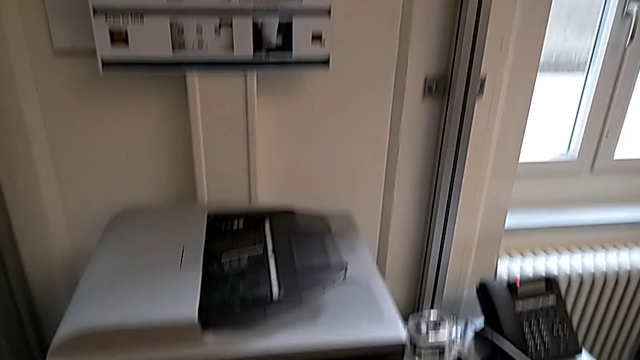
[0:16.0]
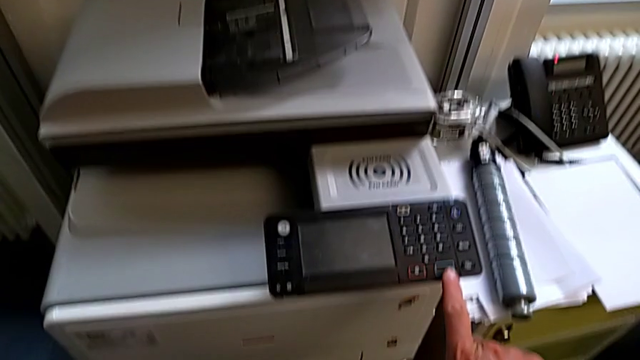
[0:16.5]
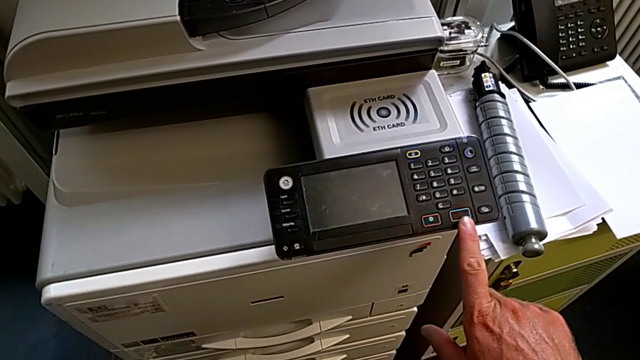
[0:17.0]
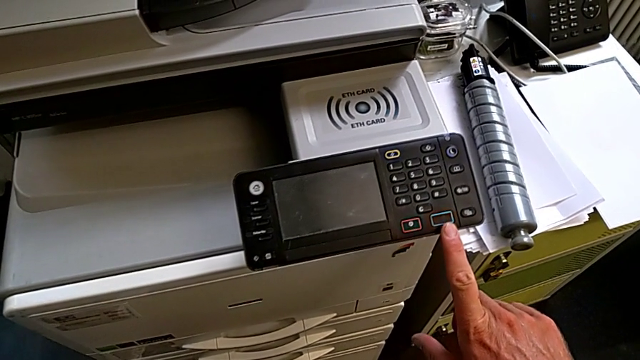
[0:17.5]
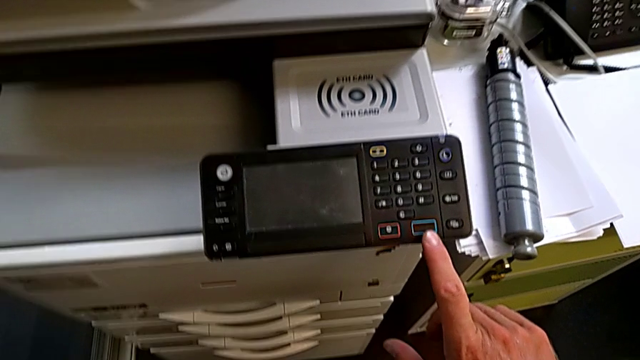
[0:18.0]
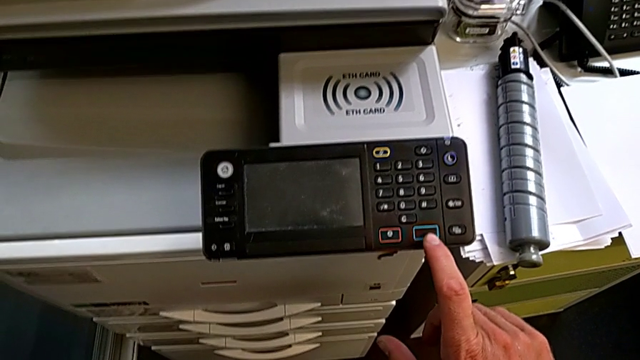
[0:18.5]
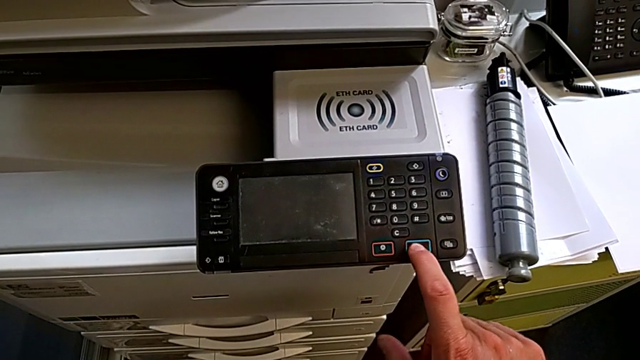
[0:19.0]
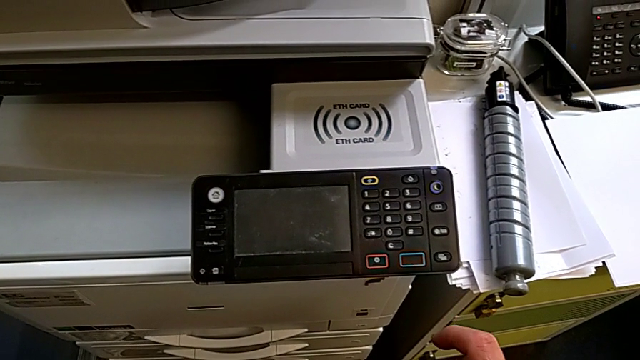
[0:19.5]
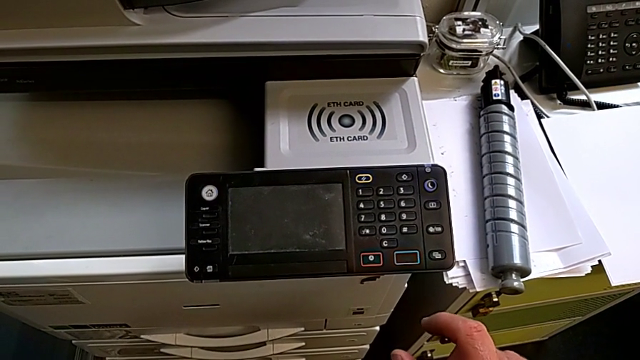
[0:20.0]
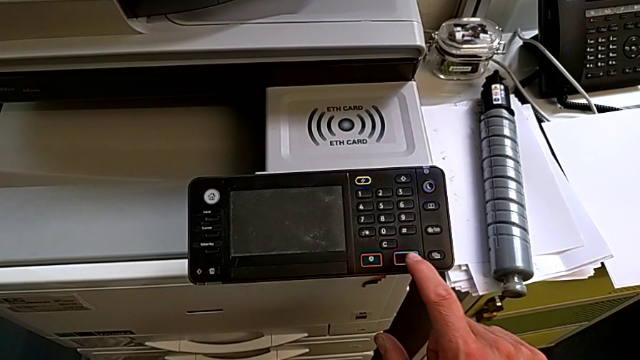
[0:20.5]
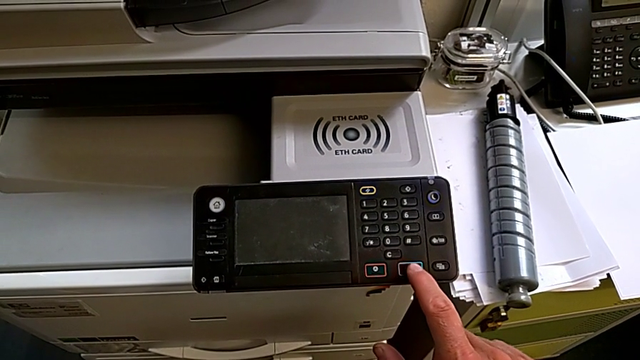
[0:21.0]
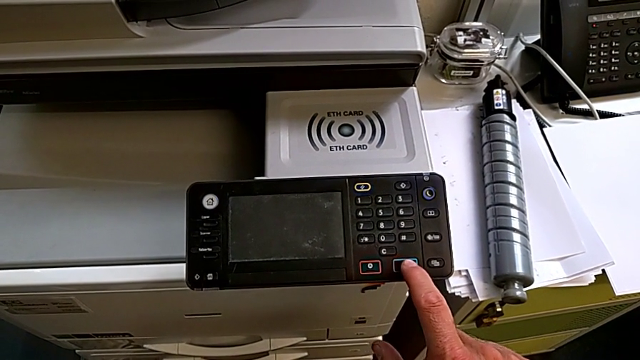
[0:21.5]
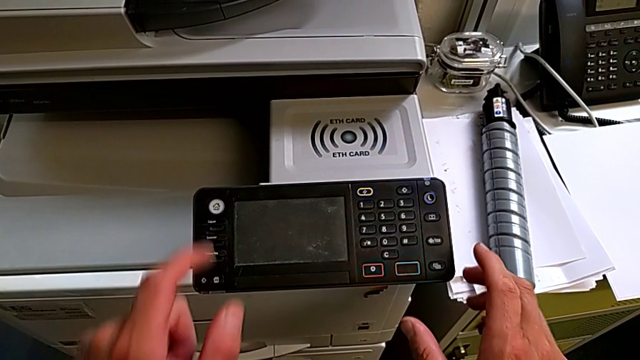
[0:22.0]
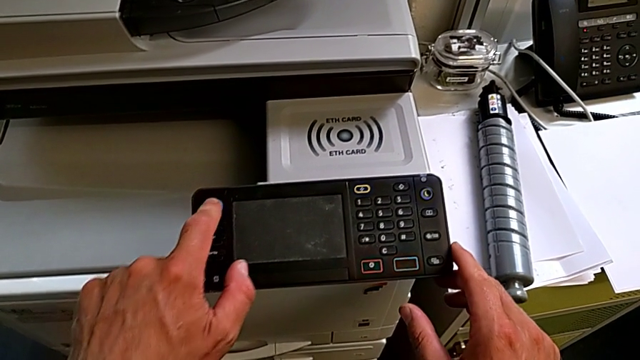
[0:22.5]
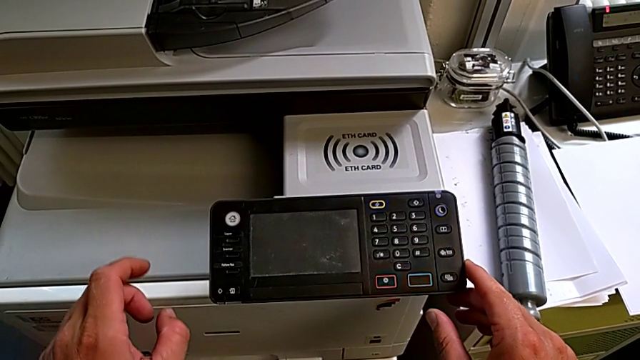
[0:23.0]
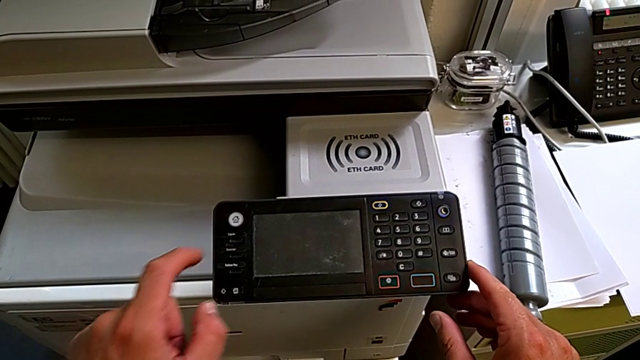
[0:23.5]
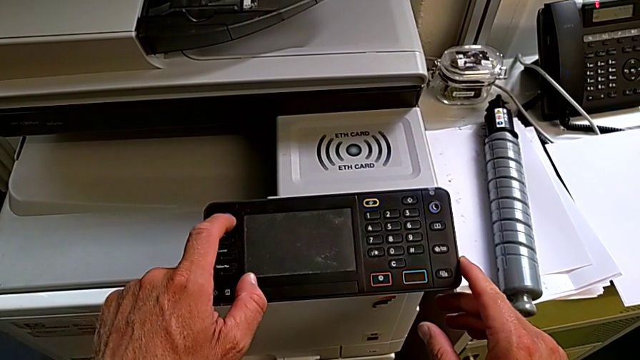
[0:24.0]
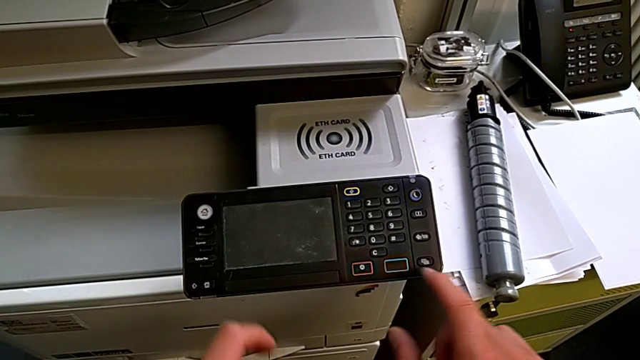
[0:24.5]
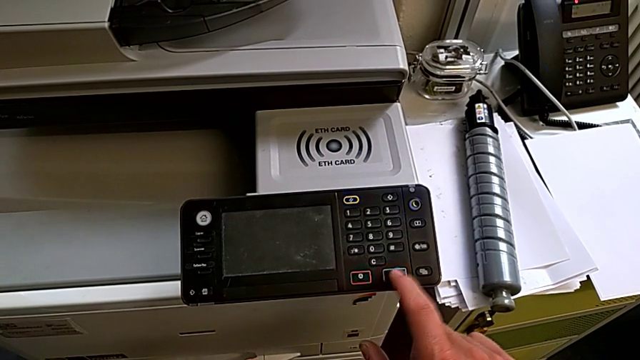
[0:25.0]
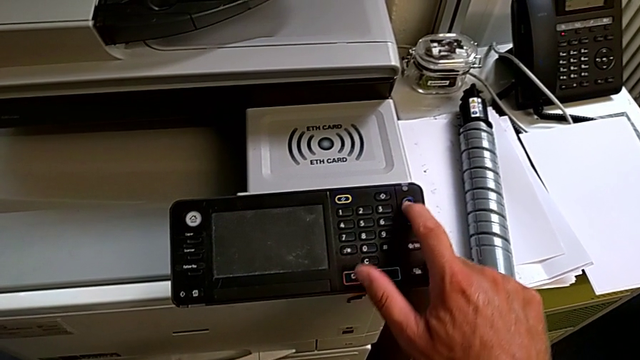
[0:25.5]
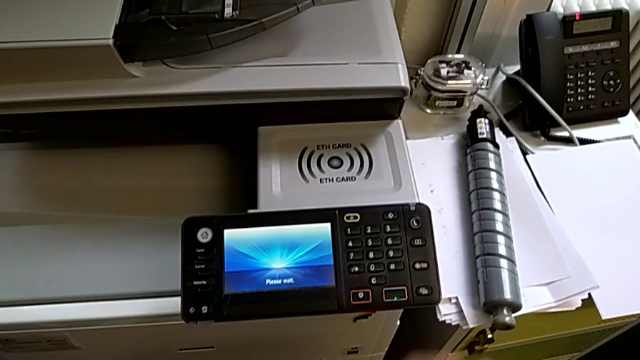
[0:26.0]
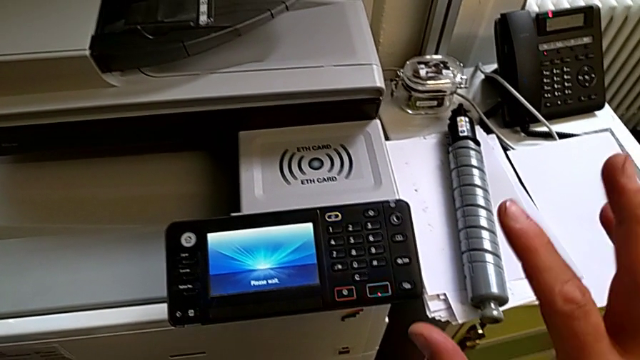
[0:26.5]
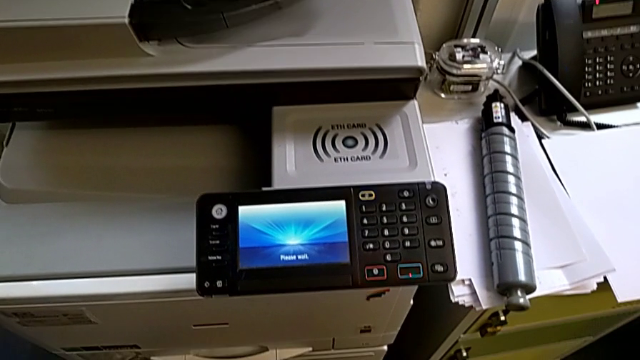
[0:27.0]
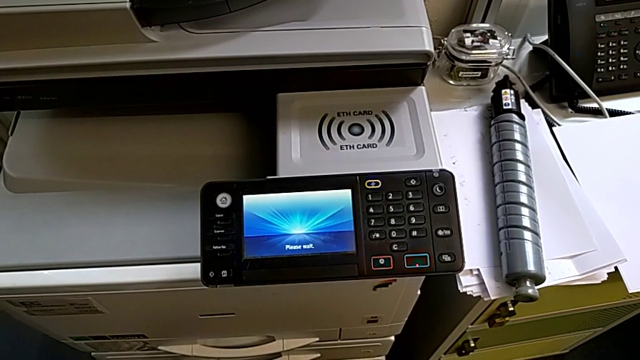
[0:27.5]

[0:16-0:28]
The camera wearer is turning on the printer. They wrongly touch the blue button and press the button four times, and they press the purple button.

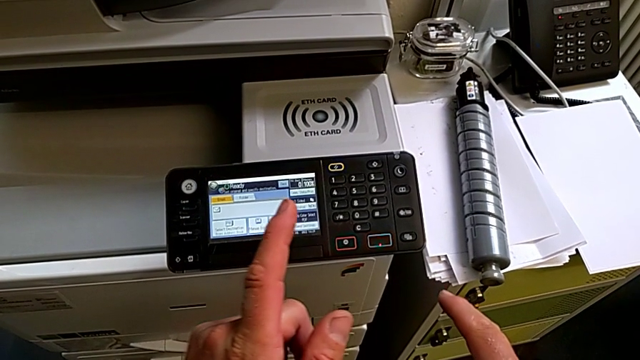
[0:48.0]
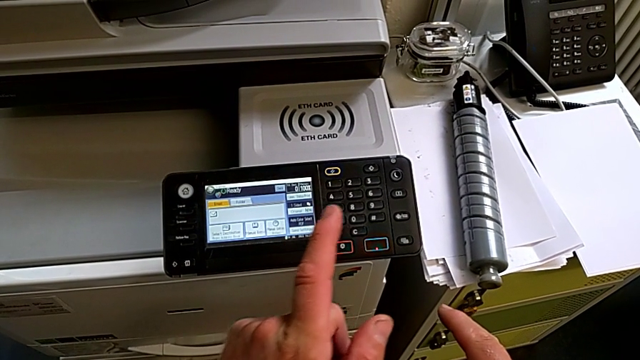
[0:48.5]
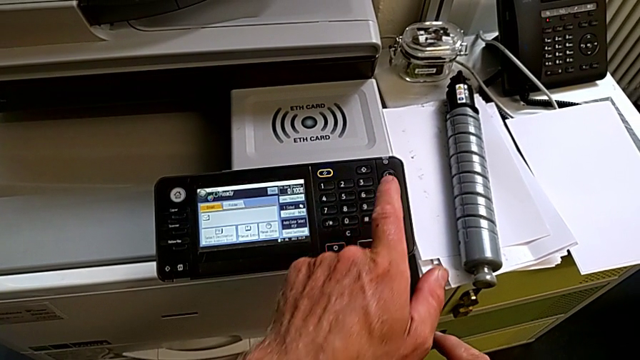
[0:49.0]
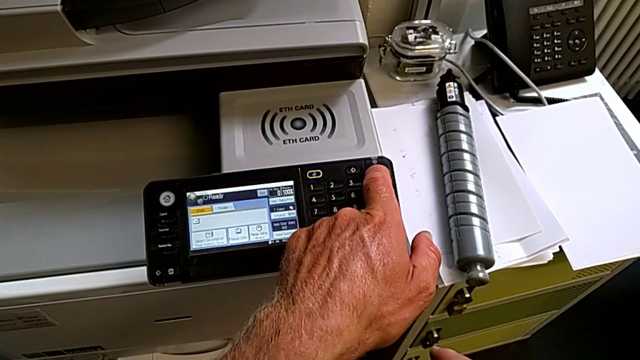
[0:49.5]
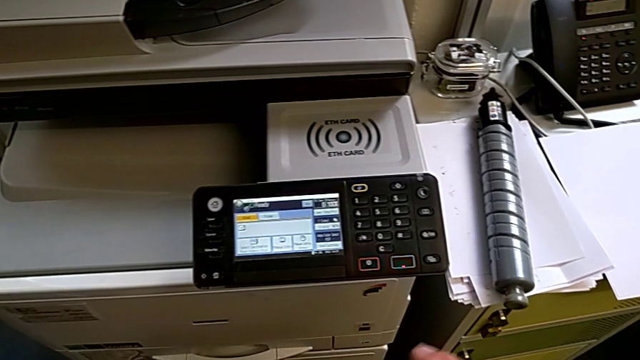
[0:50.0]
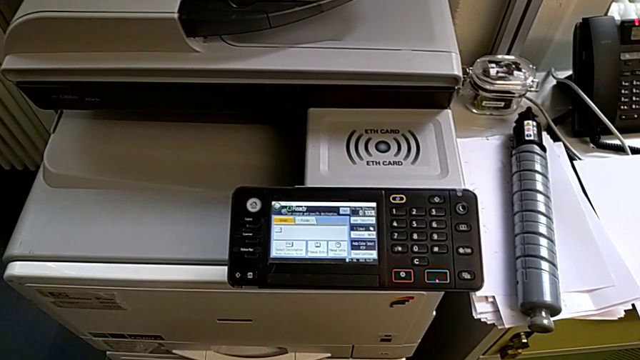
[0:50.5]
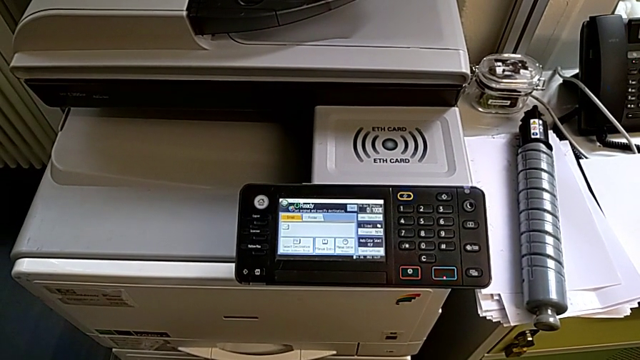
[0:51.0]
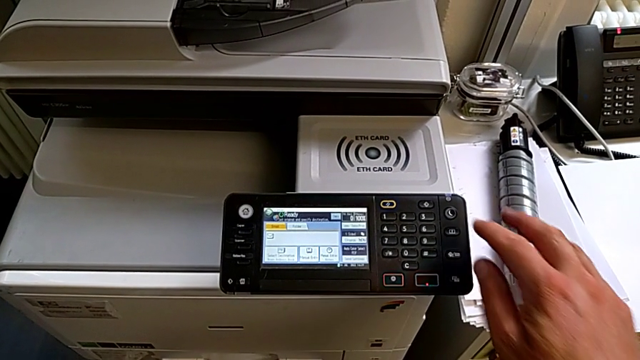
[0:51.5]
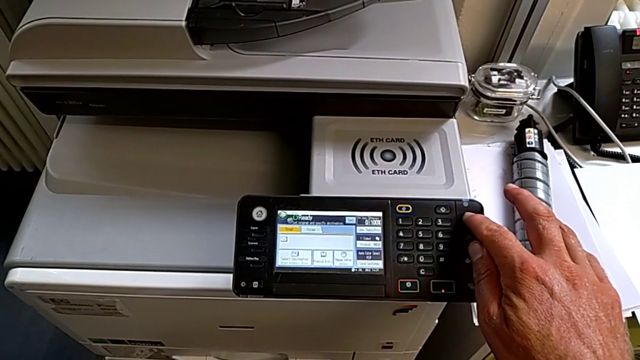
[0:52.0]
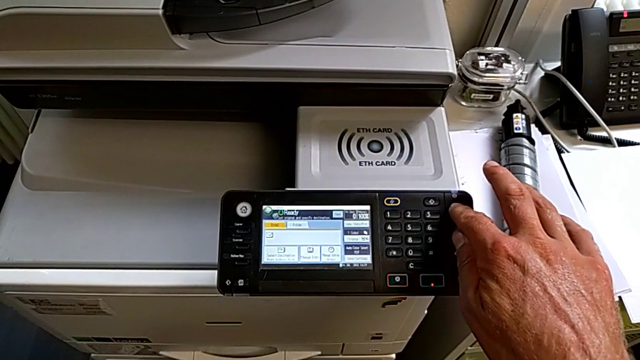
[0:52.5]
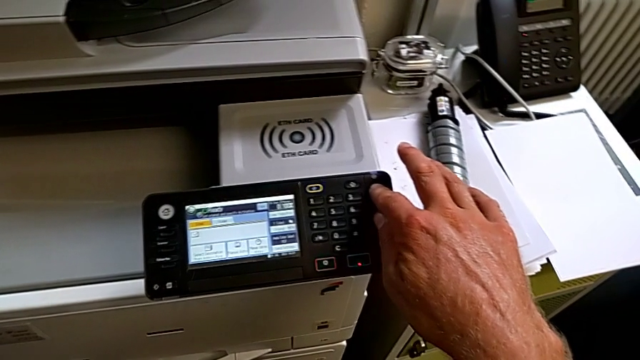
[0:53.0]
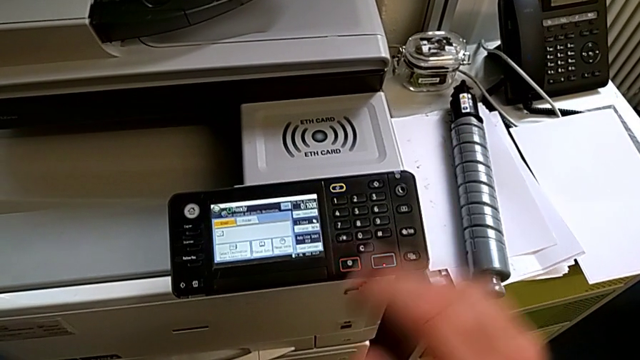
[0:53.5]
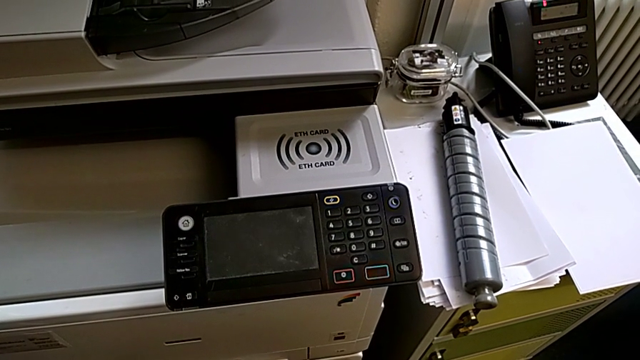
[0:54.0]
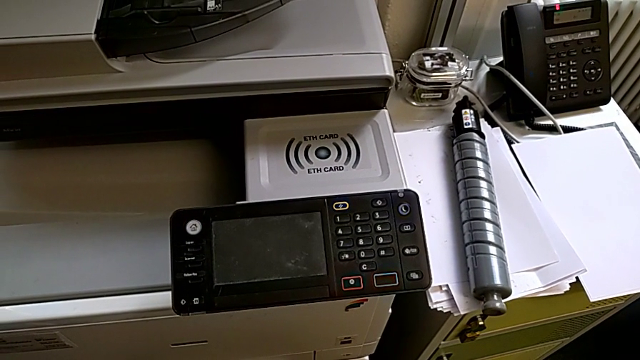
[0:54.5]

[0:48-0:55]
The camera wearer turns off the printer. They wrongly press the purple button, pressing the button fast, and they press the purple button.

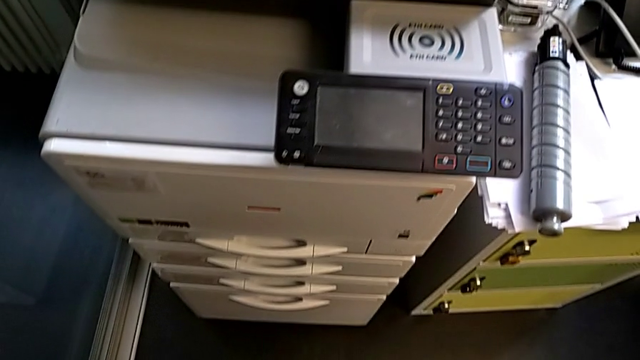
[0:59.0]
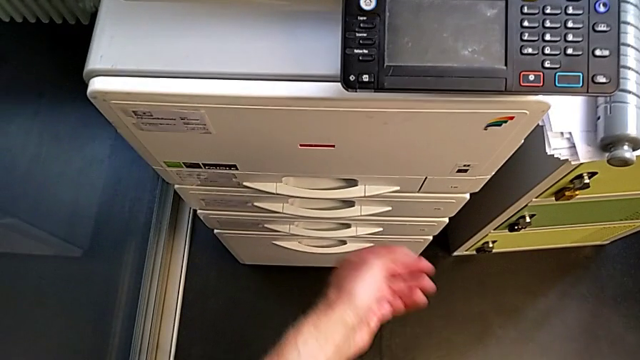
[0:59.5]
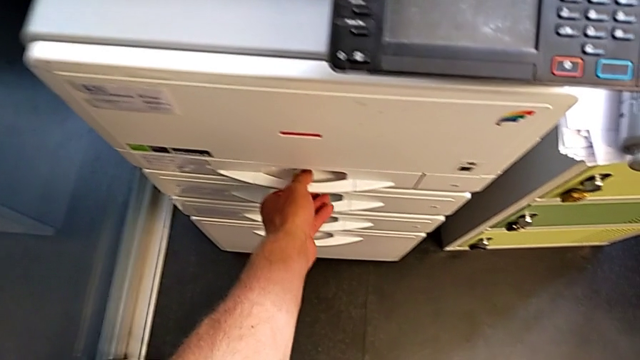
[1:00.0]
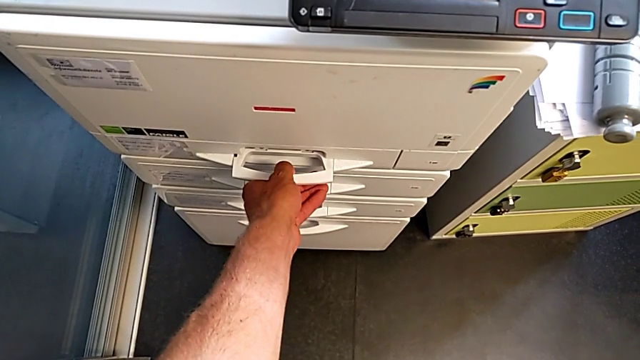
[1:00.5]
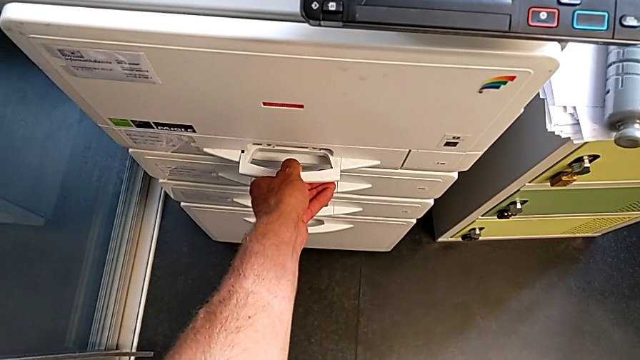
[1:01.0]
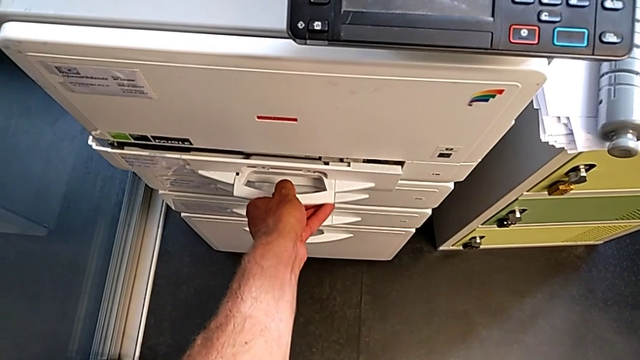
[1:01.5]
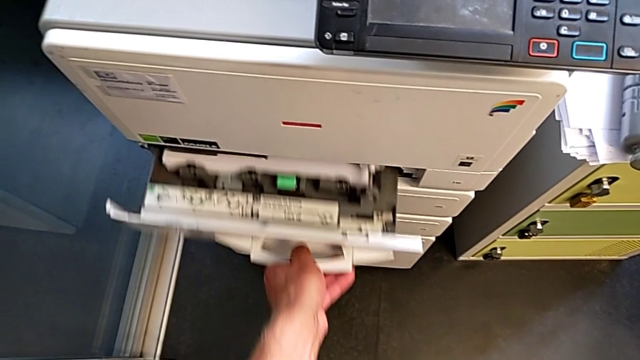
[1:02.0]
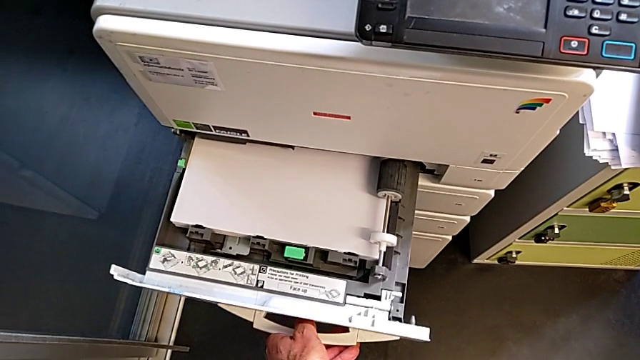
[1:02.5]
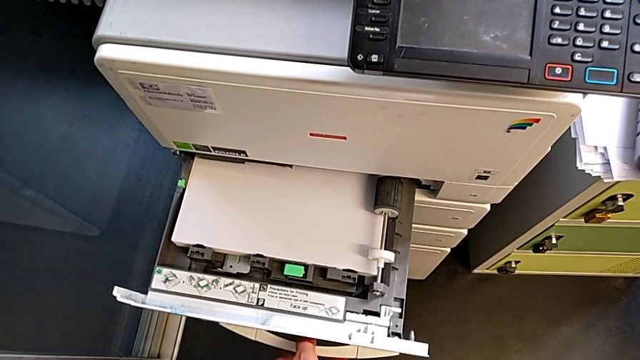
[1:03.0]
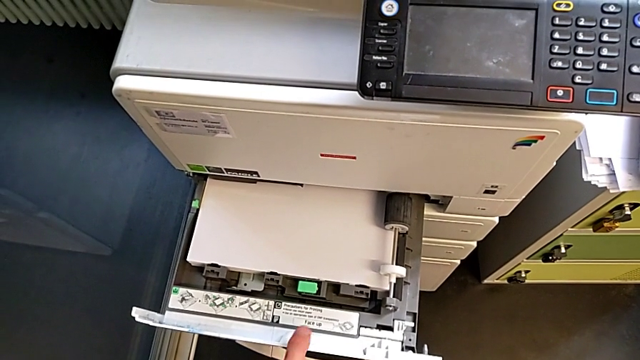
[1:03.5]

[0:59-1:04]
The camera wearer is loading the paper stack into the paper tray. They open the paper tray.
